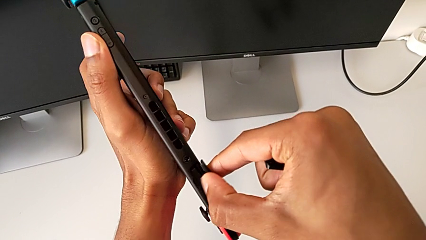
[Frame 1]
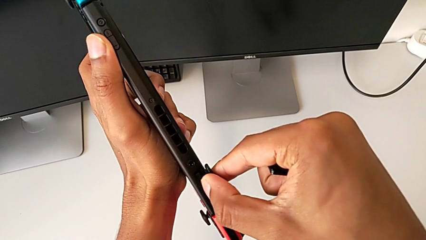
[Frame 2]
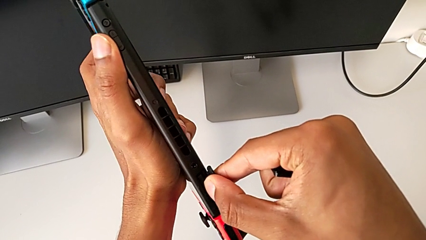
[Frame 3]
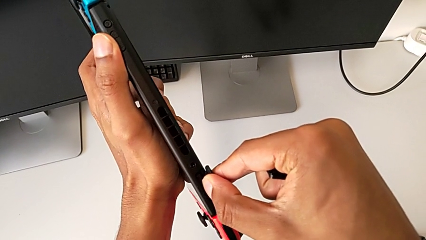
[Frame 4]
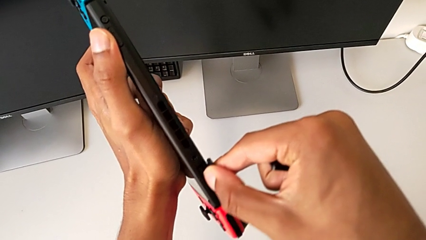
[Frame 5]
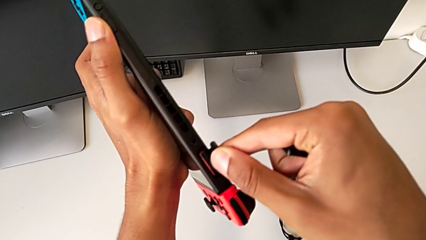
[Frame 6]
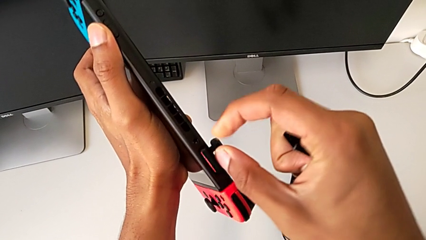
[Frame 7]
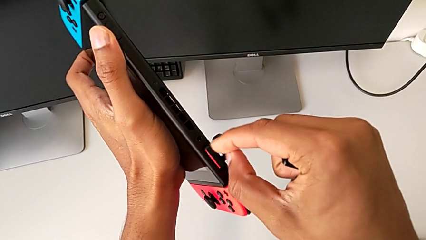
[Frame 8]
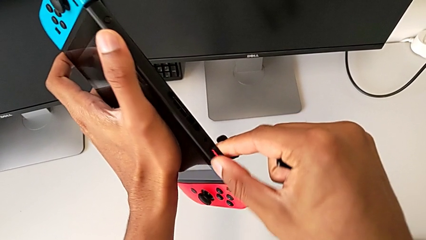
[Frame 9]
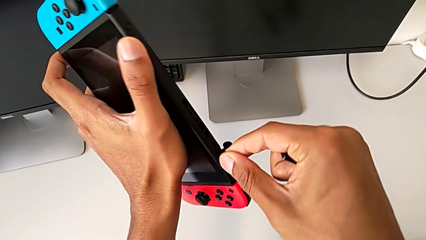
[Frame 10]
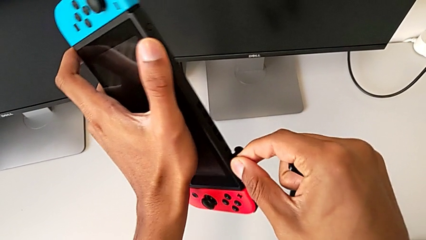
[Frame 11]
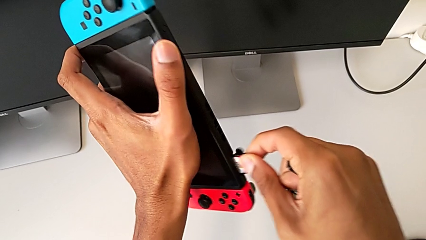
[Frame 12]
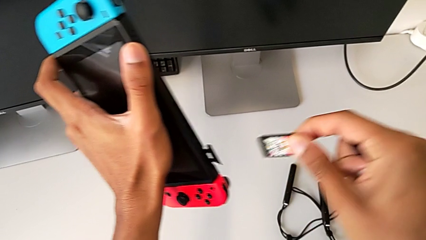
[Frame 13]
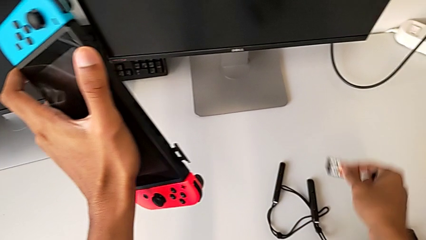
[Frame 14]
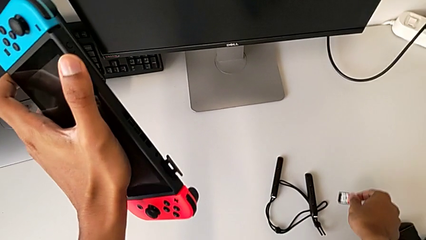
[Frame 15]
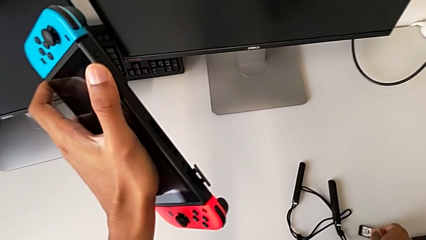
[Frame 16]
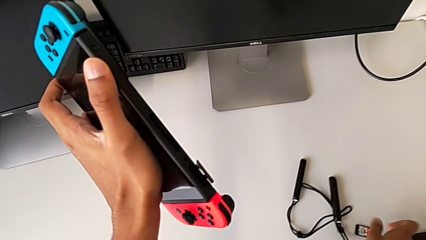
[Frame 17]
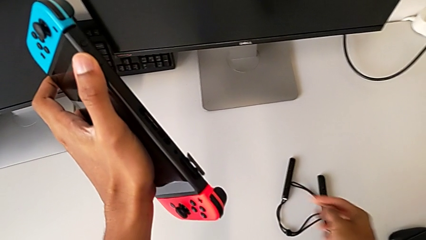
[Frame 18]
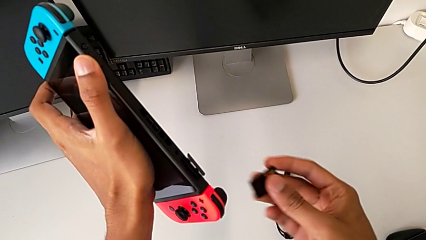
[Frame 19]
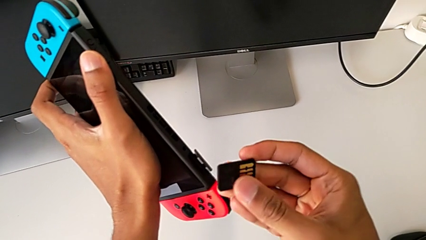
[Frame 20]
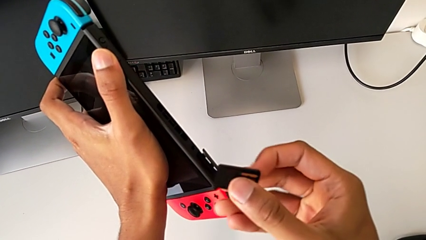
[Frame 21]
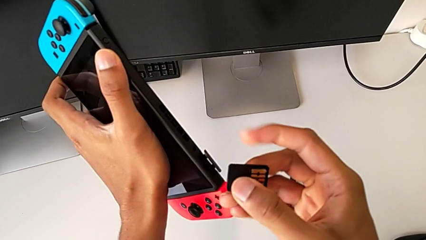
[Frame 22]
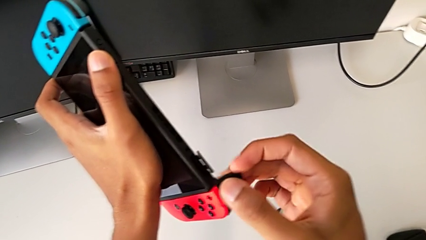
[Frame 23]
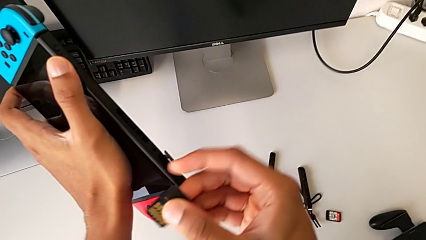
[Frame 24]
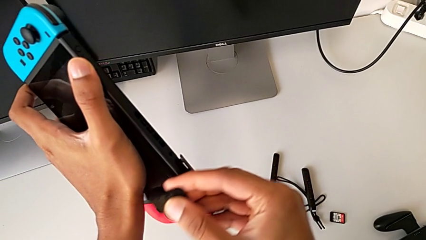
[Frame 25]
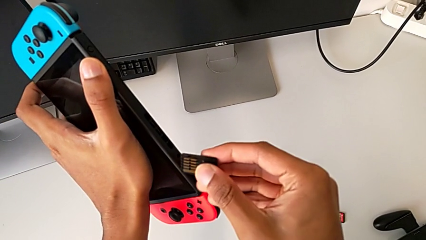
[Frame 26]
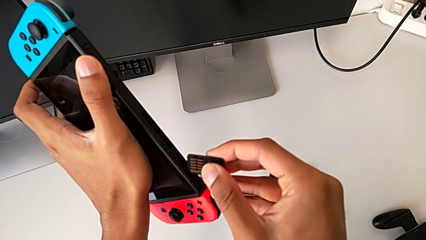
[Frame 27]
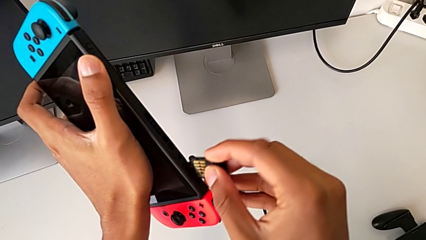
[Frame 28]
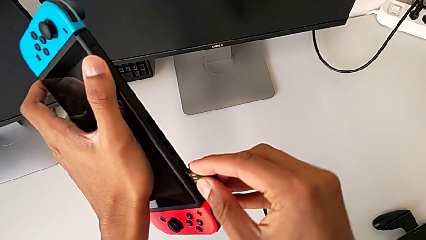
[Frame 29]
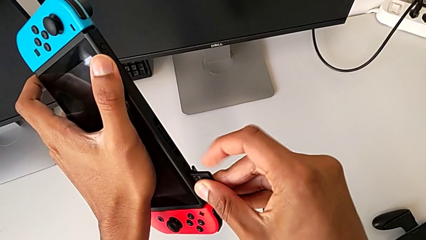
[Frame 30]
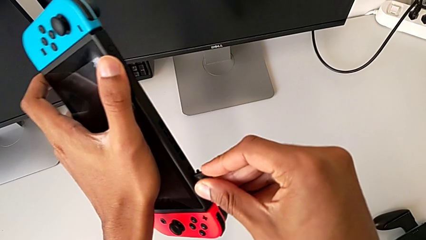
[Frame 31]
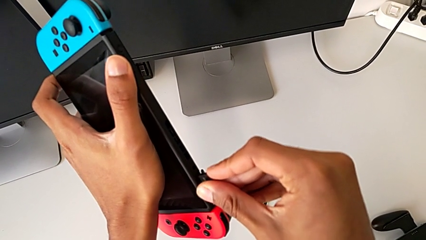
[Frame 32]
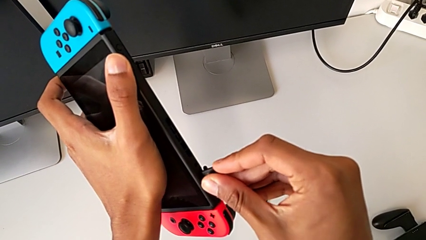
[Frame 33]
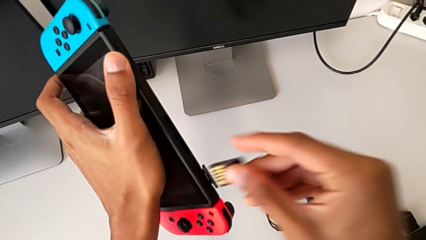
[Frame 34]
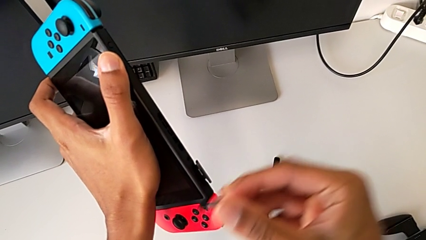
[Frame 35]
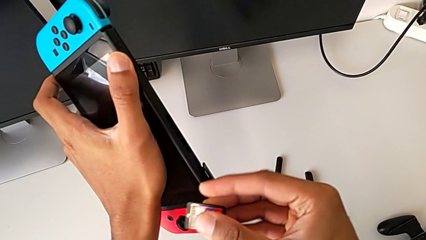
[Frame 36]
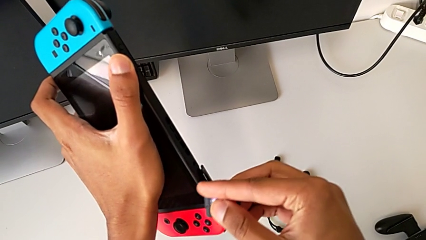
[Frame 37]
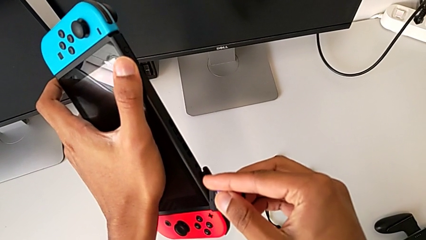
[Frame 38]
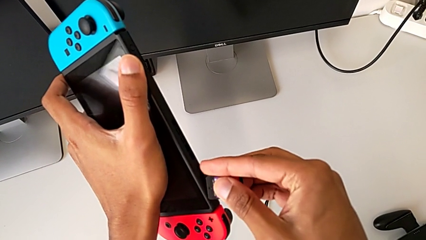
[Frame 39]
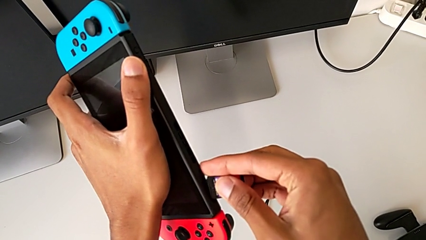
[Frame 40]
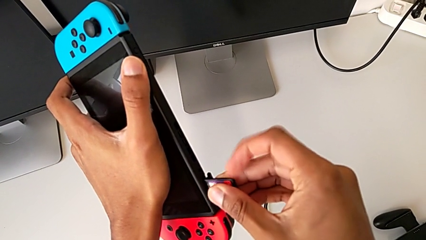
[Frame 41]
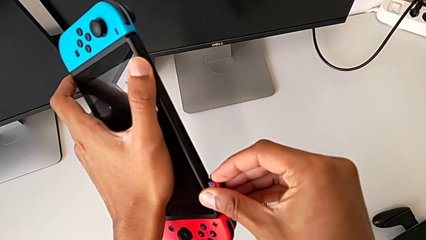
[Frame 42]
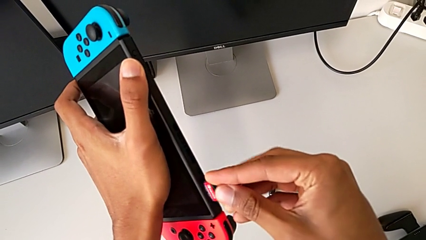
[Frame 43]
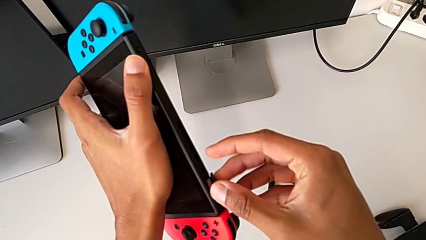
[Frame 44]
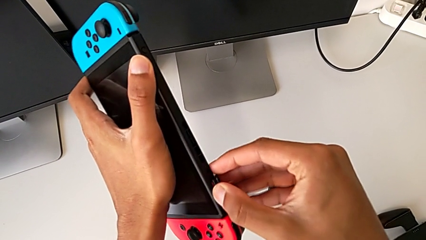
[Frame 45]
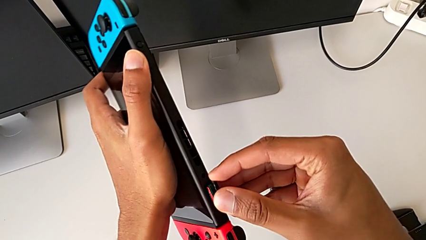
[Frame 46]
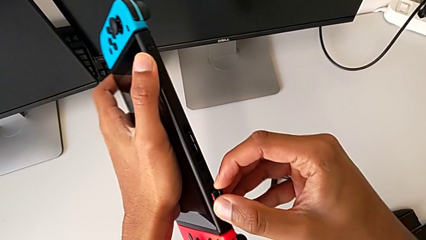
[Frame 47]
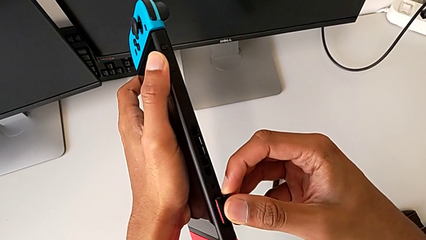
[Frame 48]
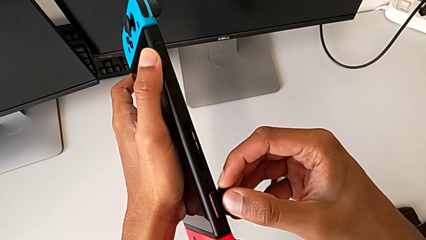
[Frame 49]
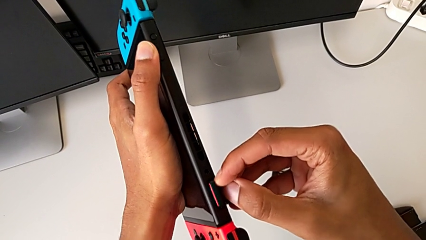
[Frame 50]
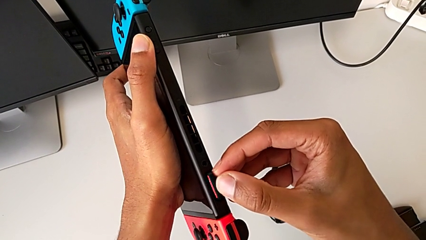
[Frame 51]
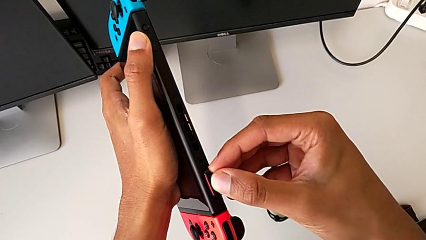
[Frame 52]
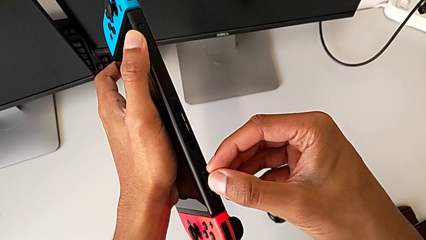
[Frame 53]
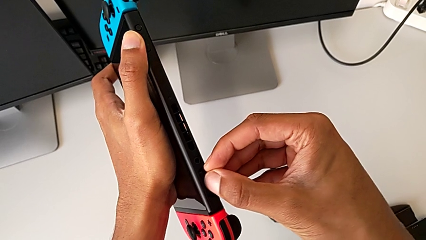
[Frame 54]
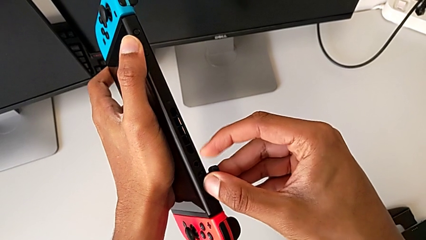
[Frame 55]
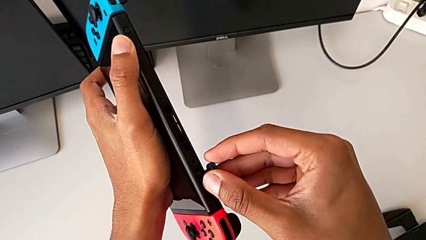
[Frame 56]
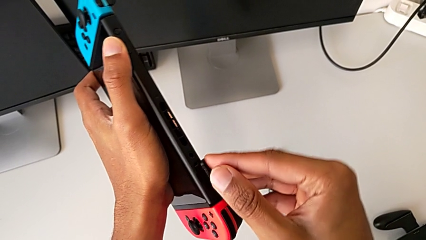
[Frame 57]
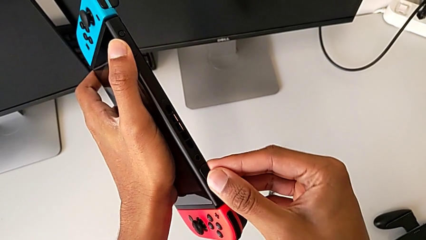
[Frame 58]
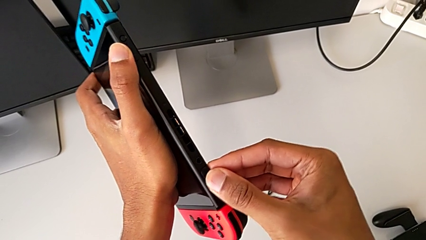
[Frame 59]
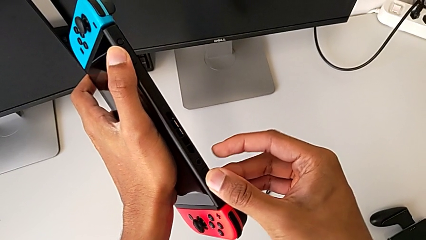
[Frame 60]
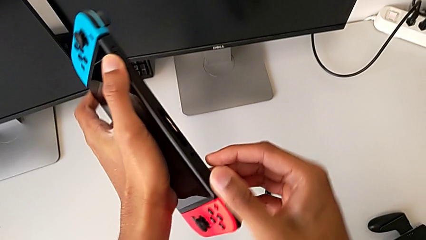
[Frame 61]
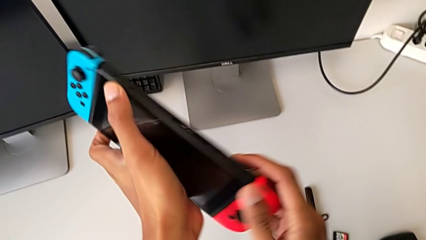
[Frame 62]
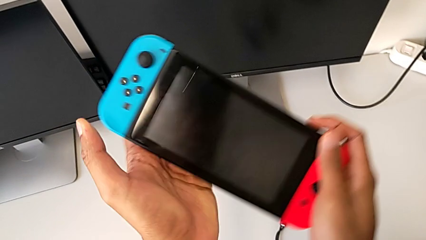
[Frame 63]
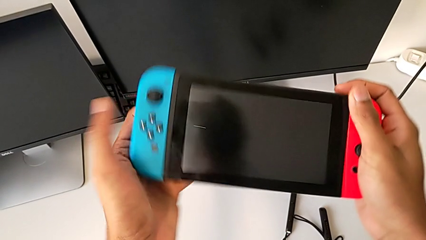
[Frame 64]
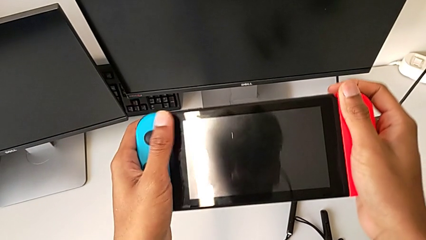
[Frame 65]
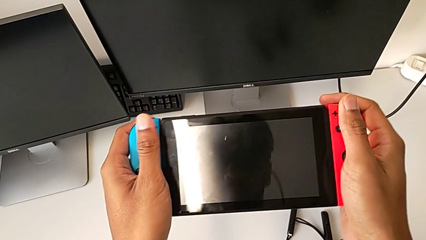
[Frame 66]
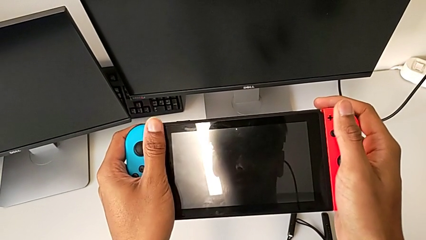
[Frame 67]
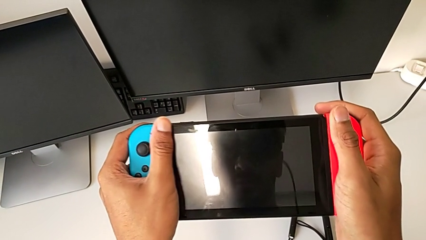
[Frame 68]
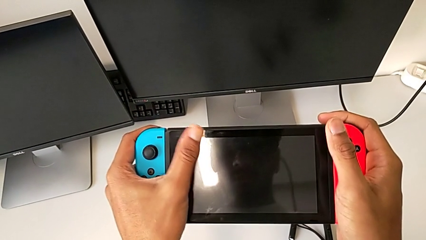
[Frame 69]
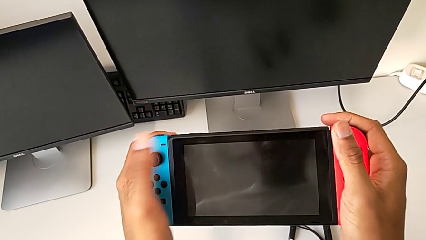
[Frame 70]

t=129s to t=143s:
The camera wearer is shifting the game card. They place the white game card, drop it and insert the black game card.

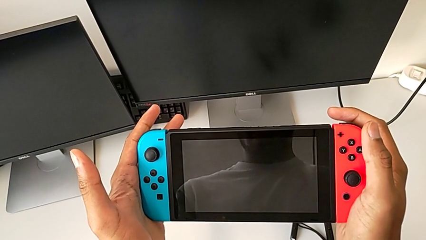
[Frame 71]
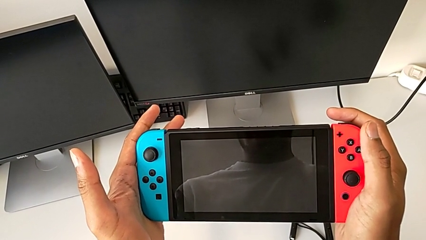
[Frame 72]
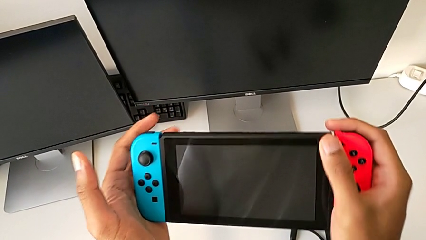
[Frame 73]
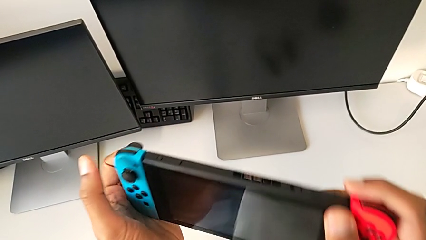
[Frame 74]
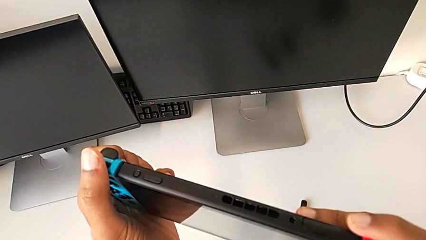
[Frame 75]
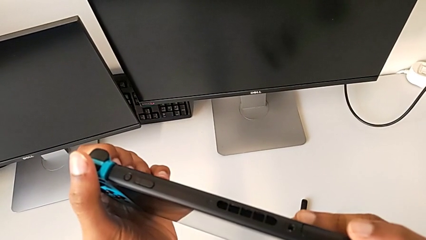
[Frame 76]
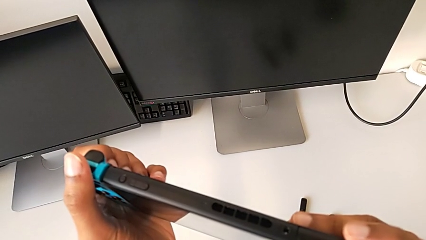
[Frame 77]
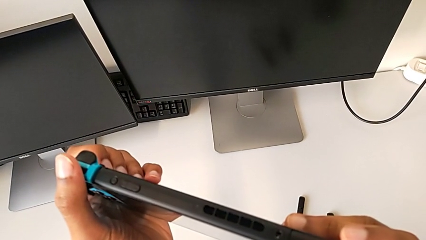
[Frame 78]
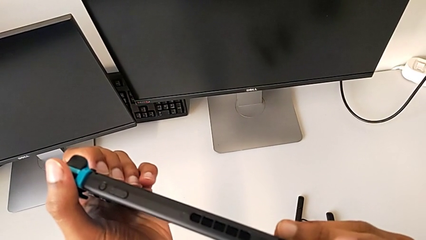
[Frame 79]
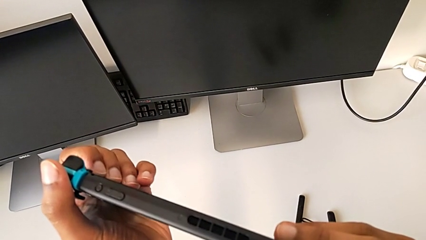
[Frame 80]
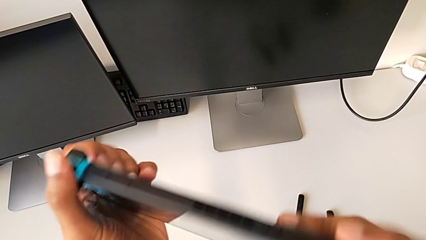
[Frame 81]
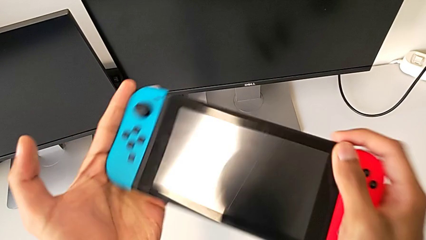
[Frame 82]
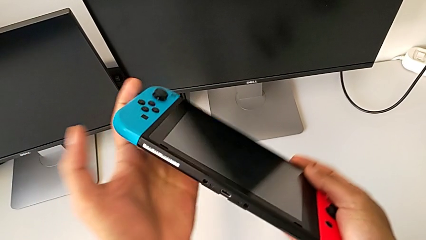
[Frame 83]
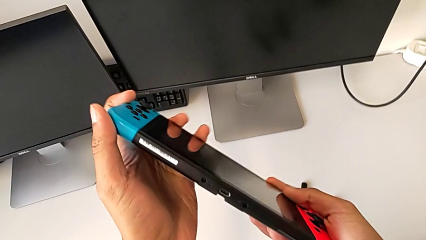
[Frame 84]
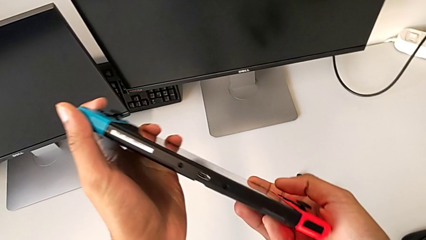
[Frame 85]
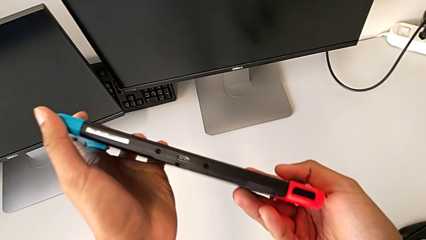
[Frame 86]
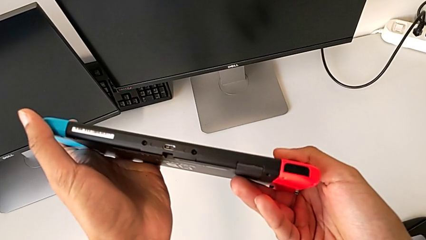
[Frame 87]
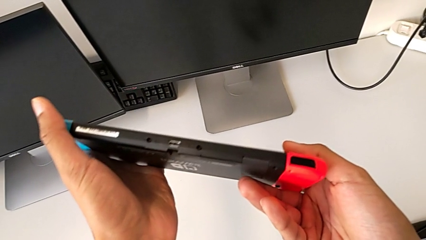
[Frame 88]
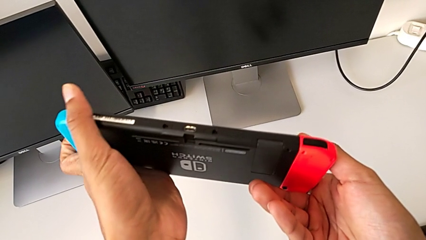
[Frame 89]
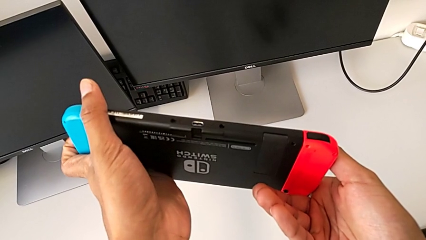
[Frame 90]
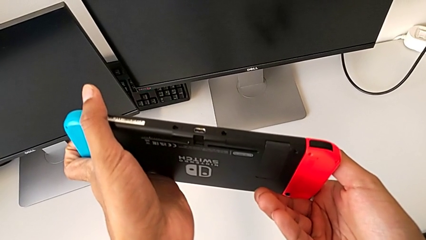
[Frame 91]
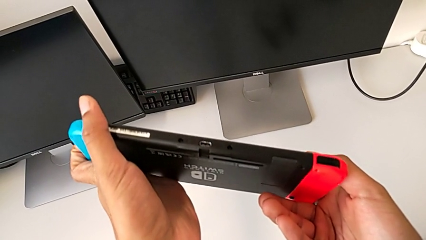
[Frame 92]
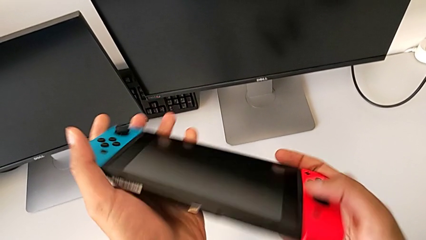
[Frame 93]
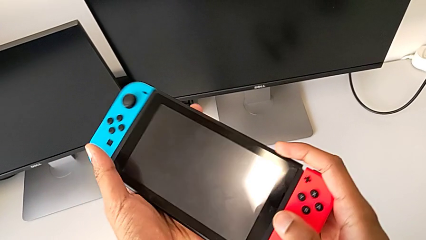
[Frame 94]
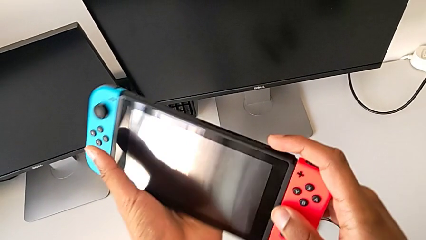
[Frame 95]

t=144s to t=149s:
The camera wearer is exchanging the micro SD card.
